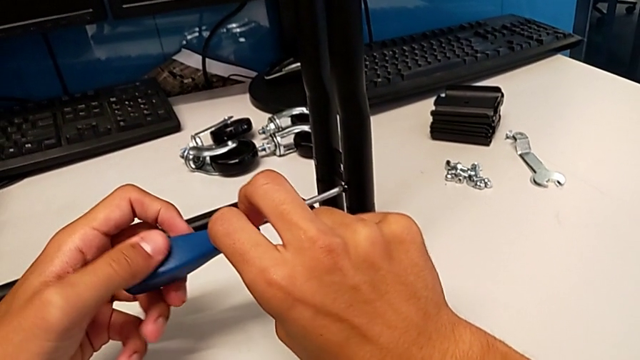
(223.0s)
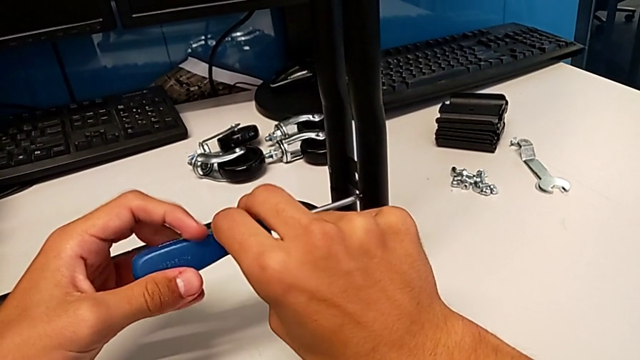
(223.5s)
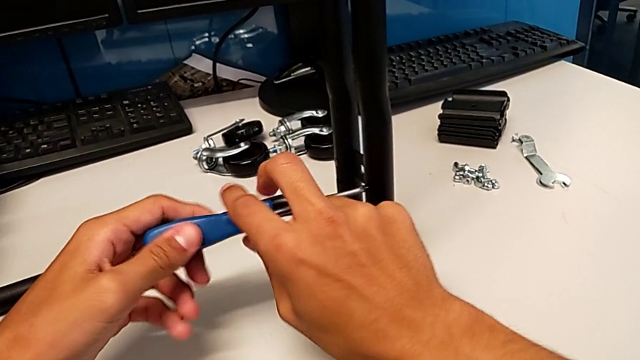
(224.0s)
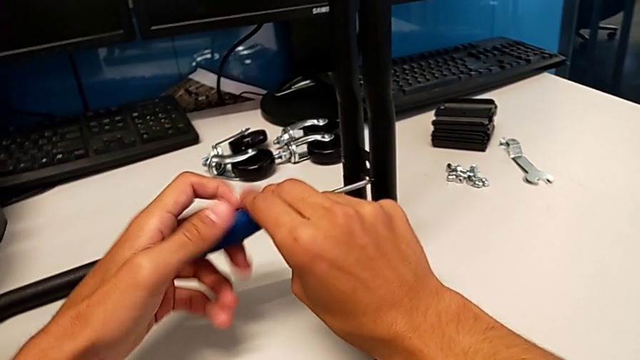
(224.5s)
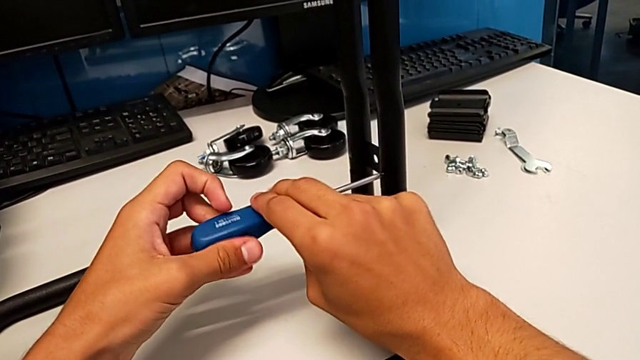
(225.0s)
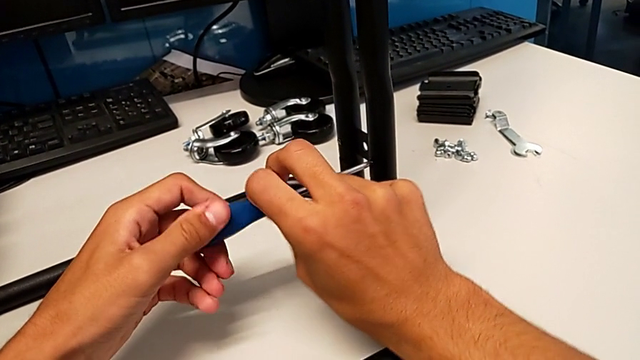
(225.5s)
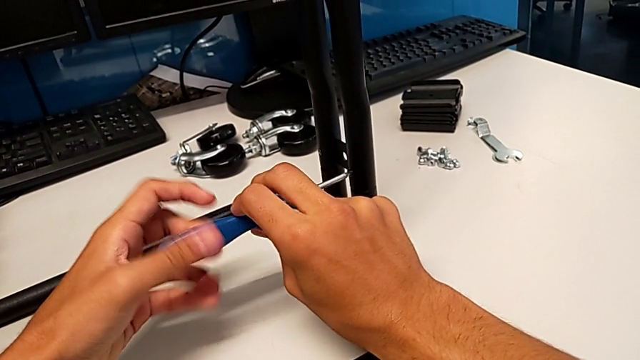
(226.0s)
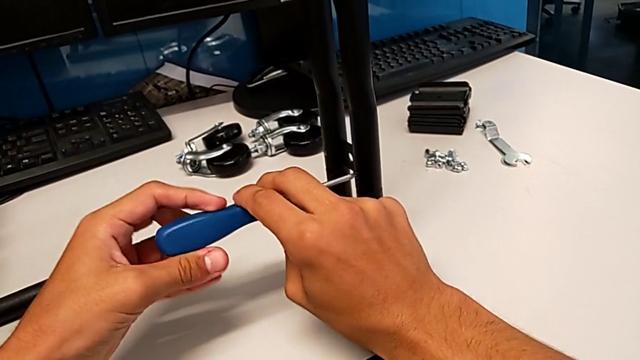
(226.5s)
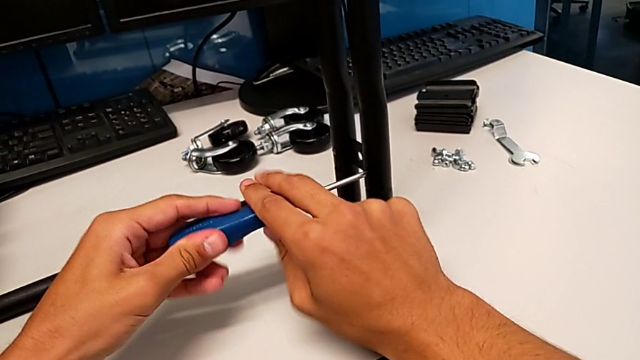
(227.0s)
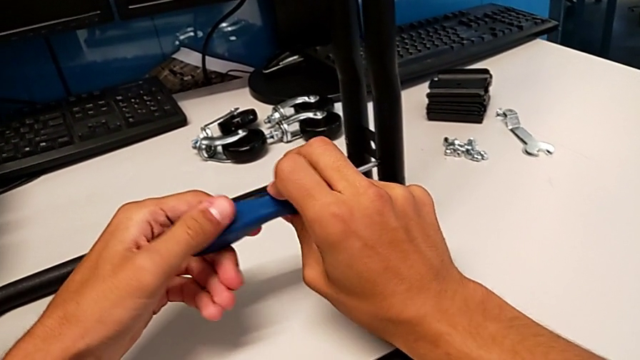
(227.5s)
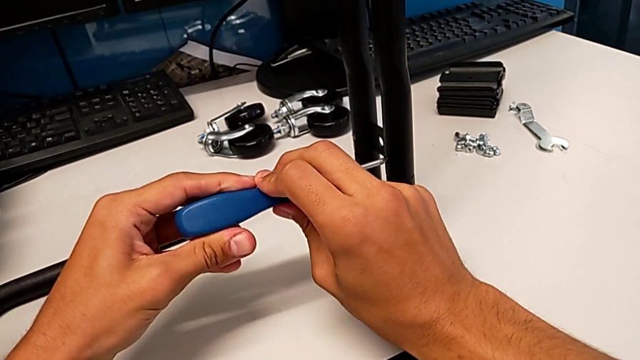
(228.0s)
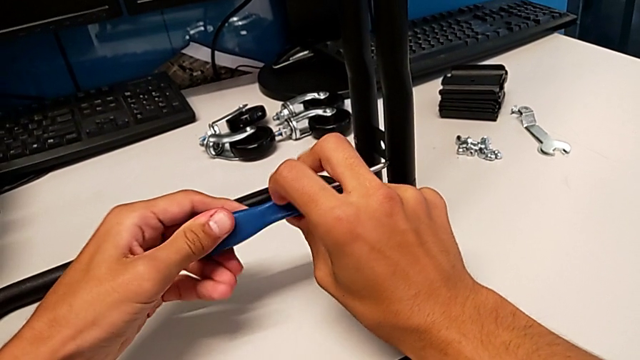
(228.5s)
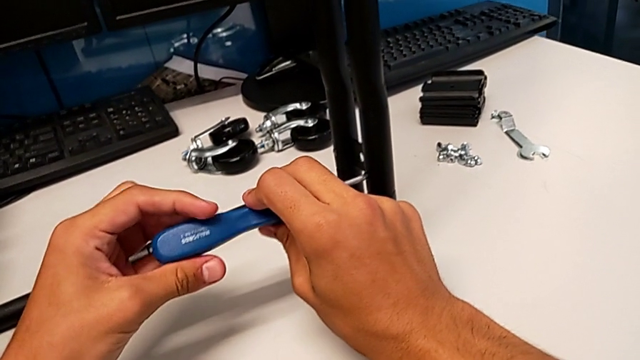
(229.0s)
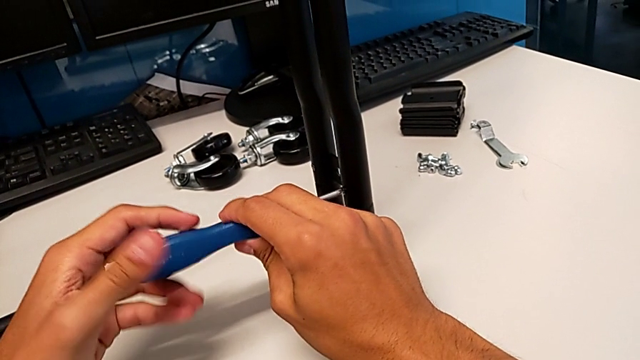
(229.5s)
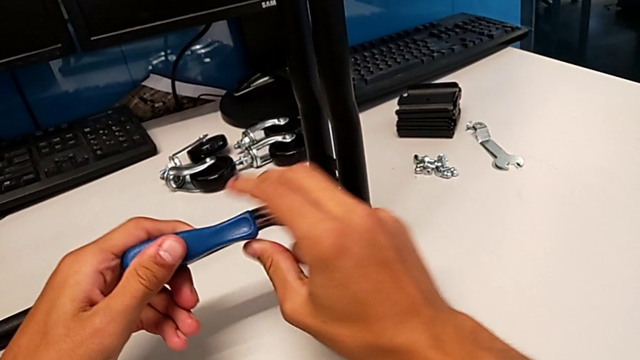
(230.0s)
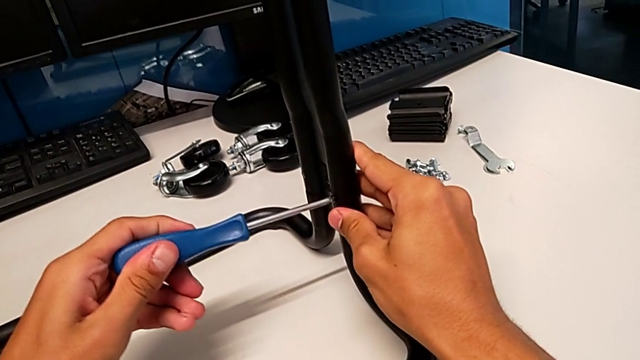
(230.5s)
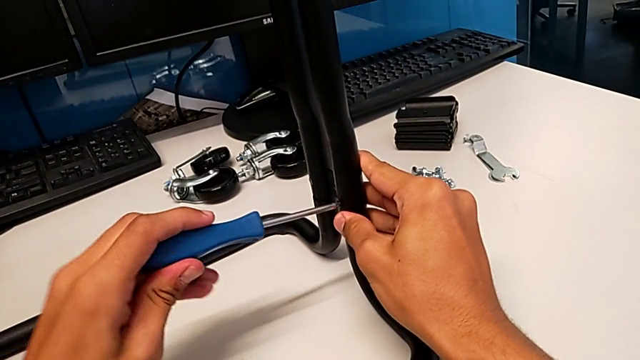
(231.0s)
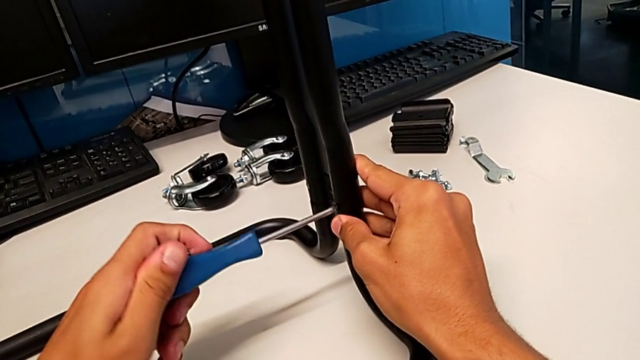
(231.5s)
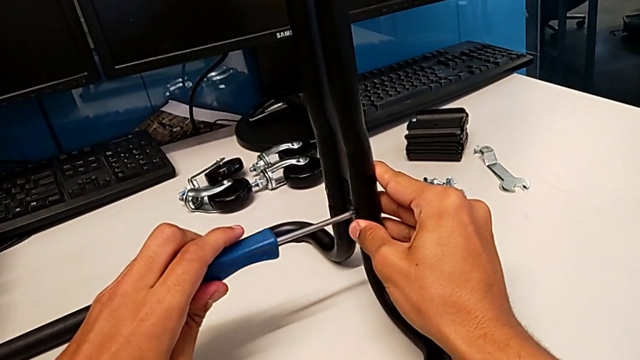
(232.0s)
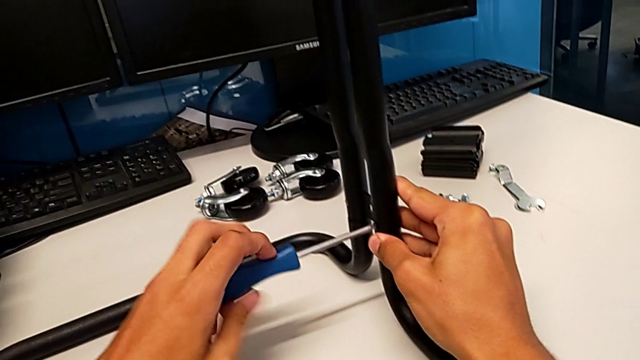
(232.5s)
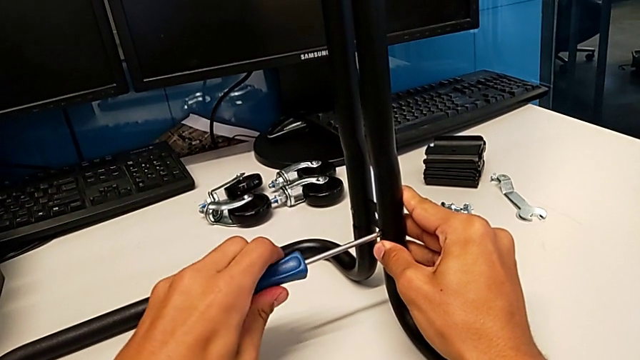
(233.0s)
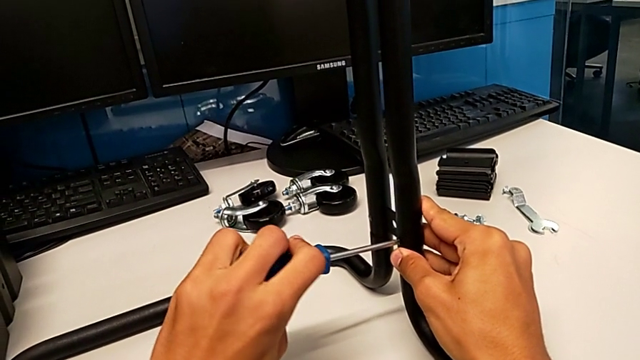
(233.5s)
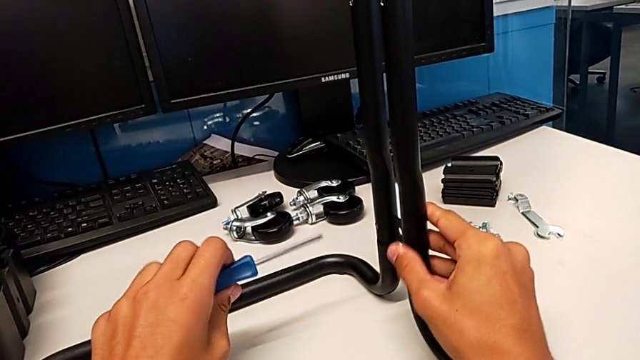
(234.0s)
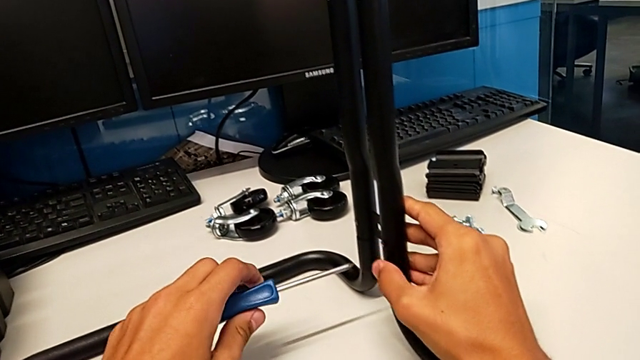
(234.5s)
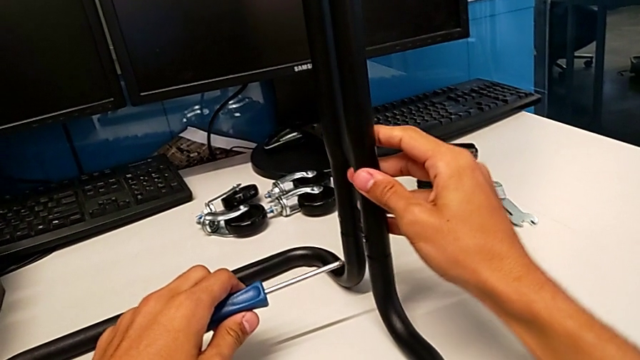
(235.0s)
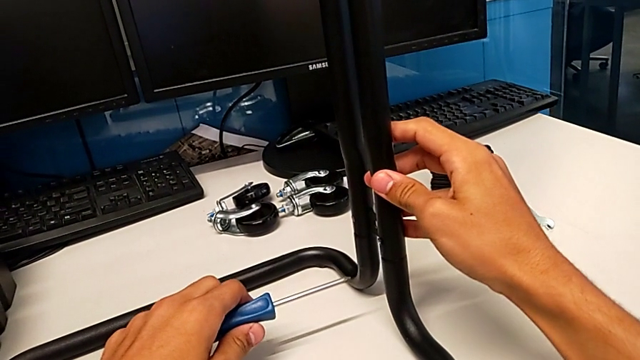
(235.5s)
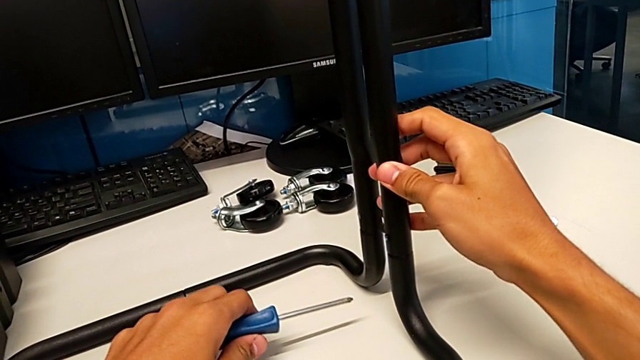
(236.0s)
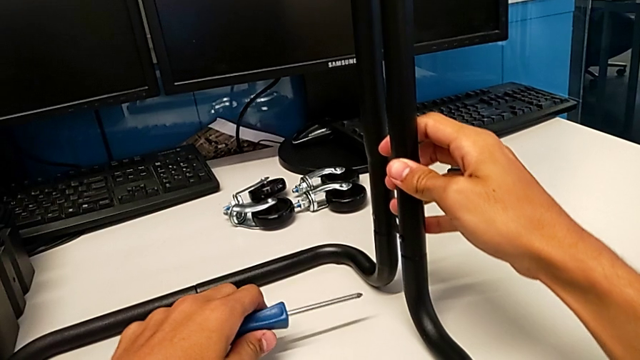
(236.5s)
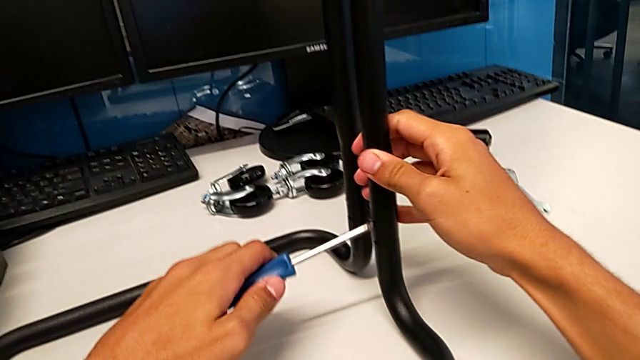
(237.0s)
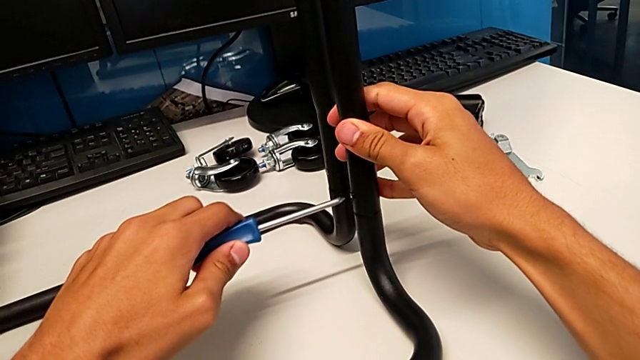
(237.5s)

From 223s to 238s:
The camera wearer is assembling the brackets to the base of the shelf. They keep screwing the screw, withdraw the screwdriver, inspect the frame and insert the screwdriver.

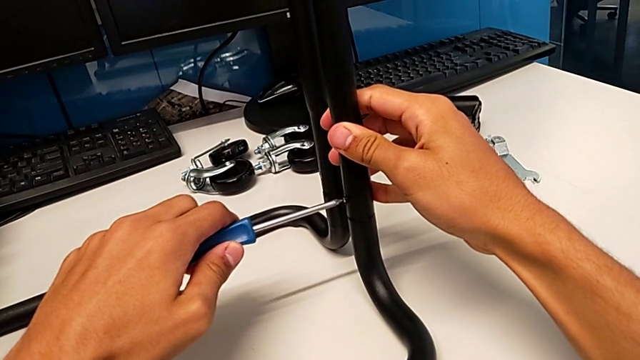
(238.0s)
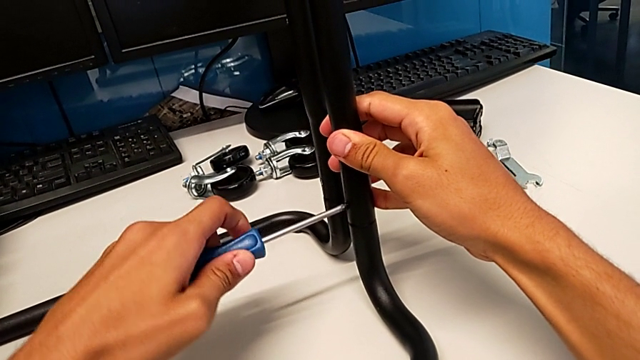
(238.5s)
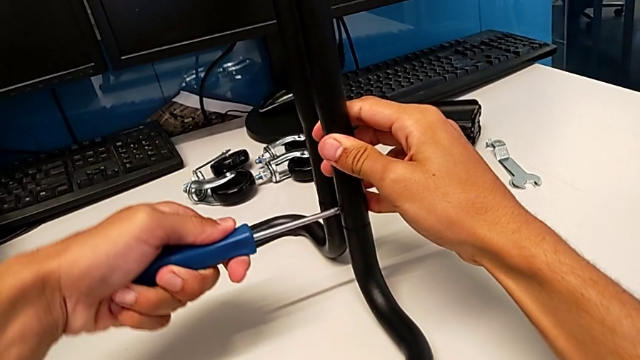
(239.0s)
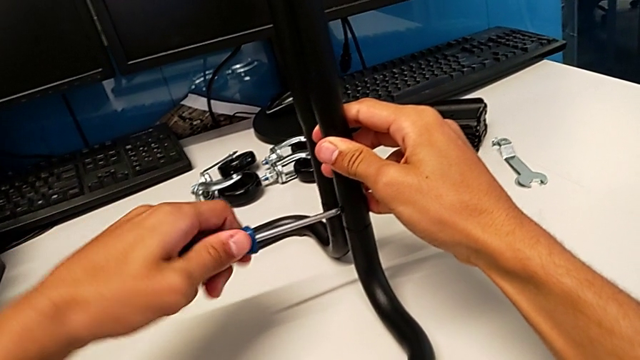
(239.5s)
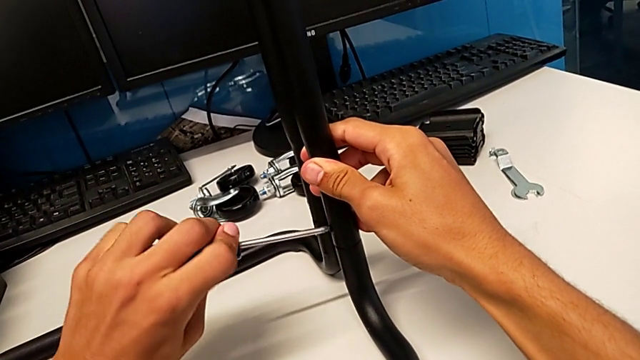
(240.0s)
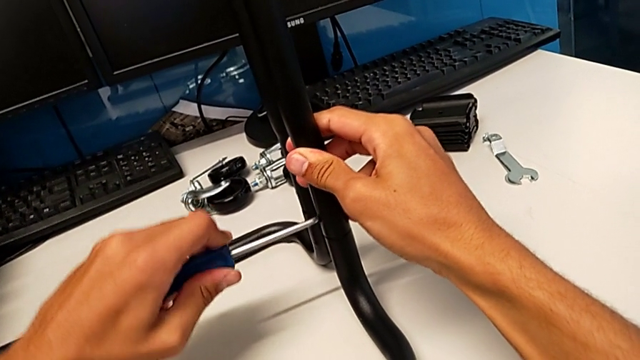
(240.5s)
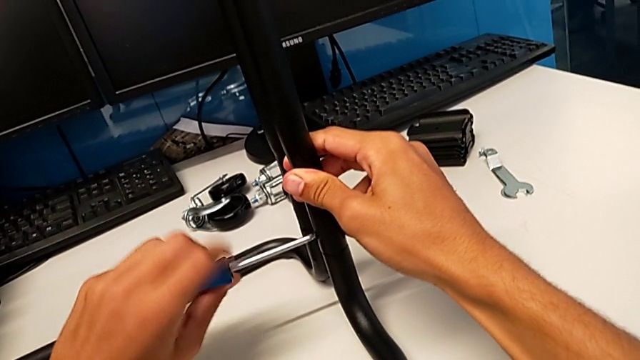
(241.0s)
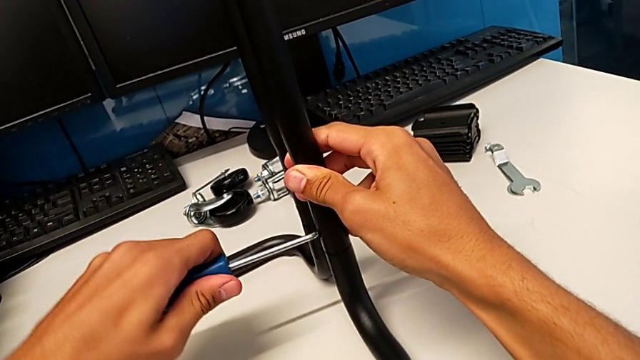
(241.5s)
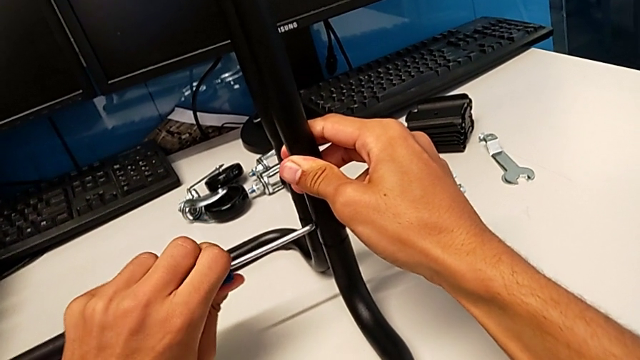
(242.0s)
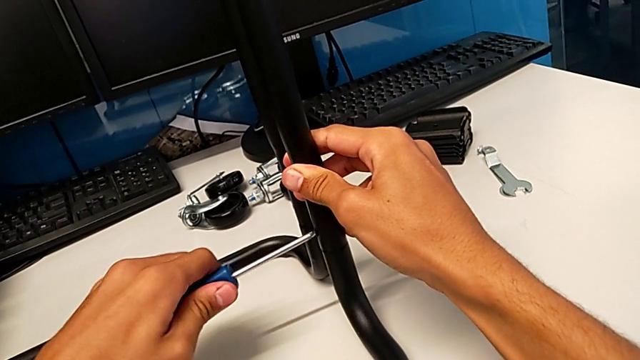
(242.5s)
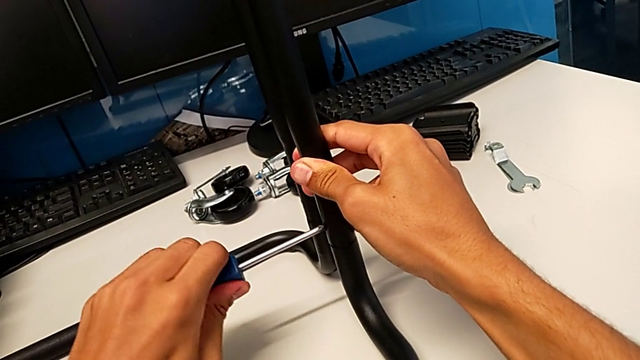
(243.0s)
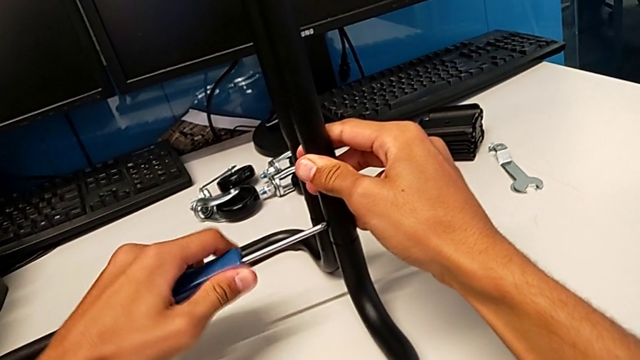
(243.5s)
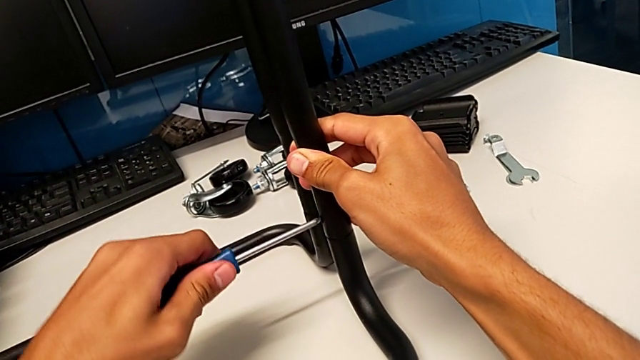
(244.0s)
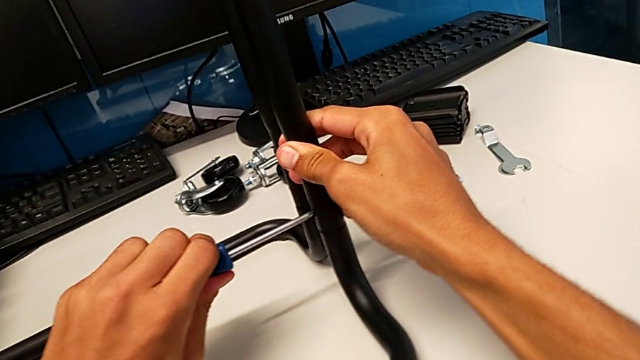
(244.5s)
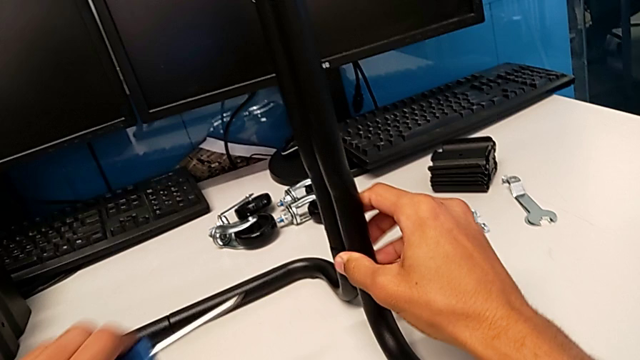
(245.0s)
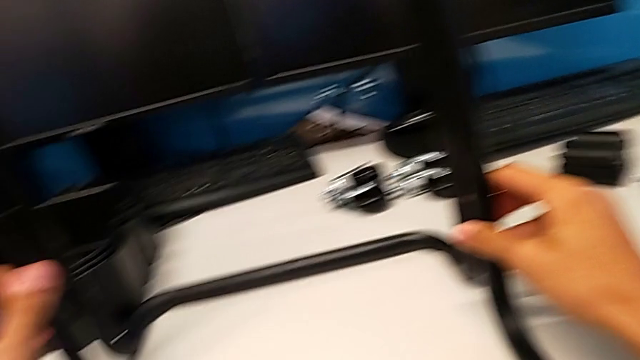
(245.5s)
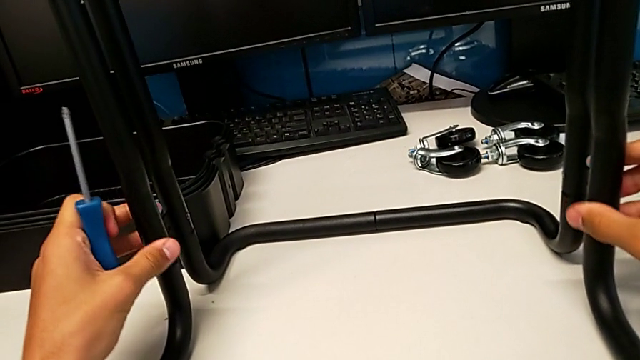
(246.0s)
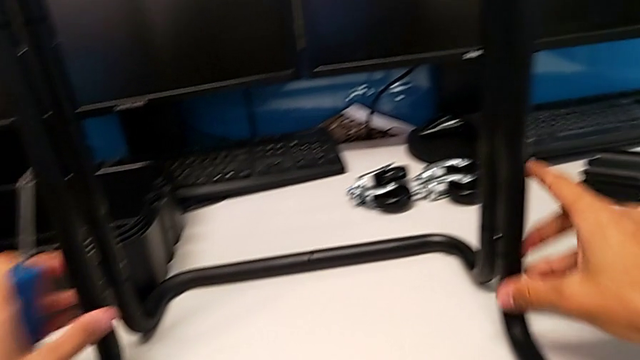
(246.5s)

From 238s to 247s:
The camera wearer is assembling the brackets to the base of the shelf. They screw the screw, withdraw the screwdriver and inspect the frame.
